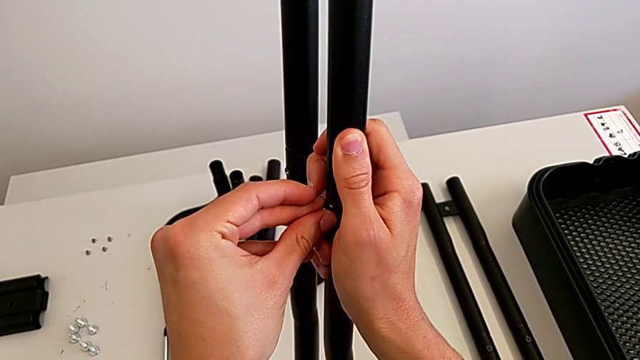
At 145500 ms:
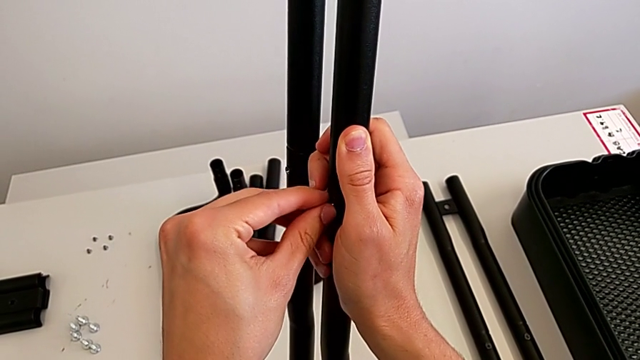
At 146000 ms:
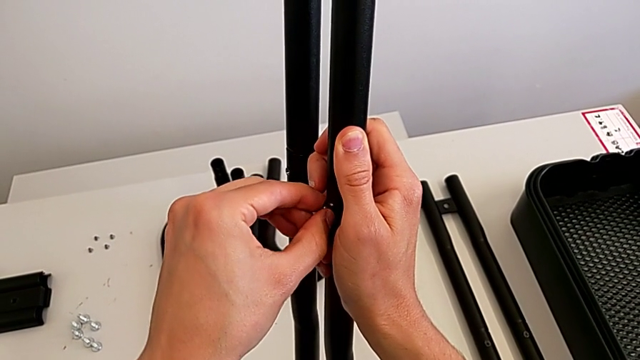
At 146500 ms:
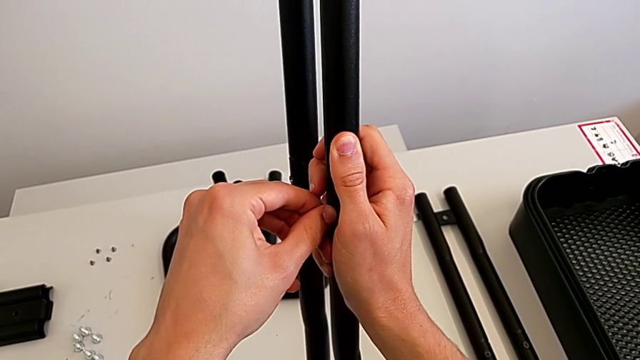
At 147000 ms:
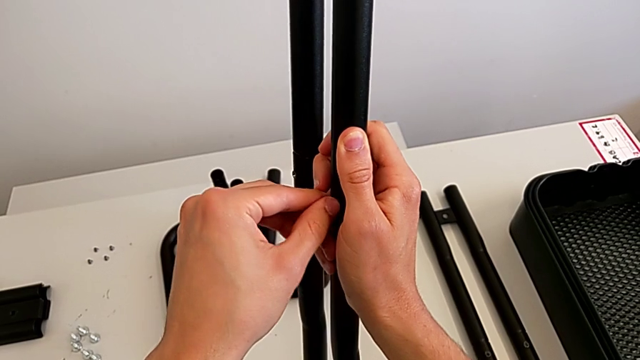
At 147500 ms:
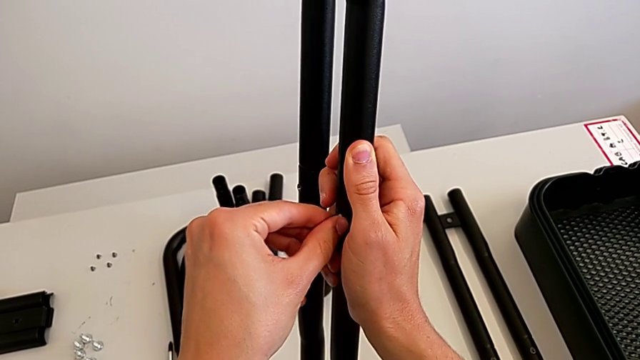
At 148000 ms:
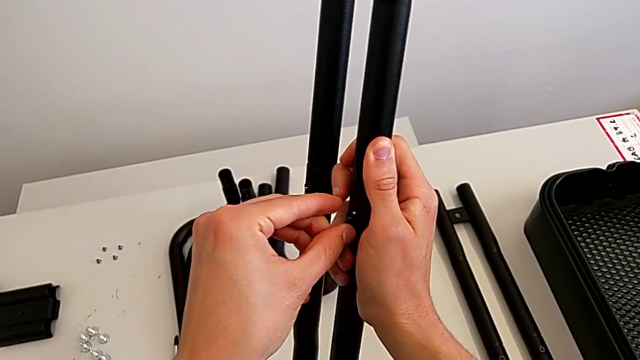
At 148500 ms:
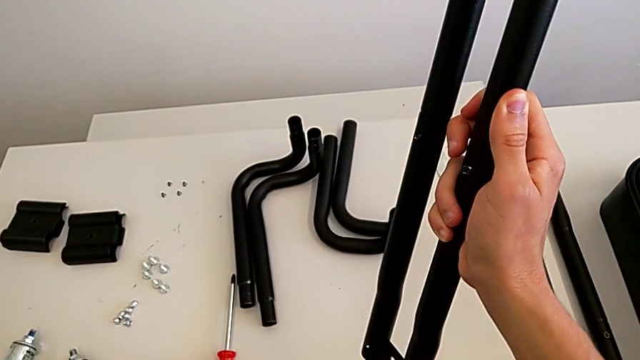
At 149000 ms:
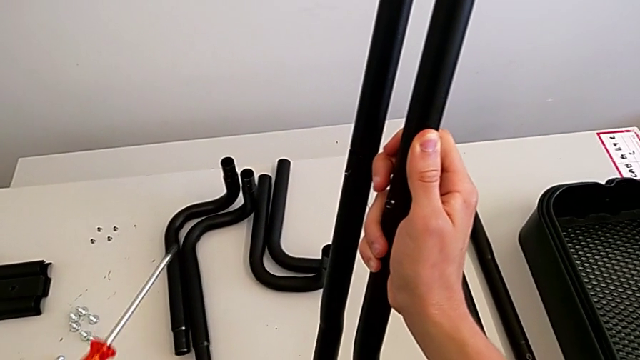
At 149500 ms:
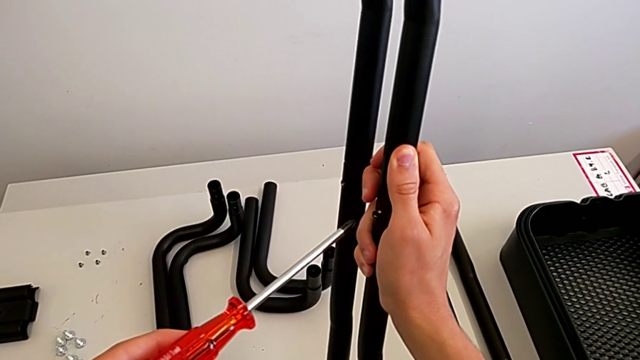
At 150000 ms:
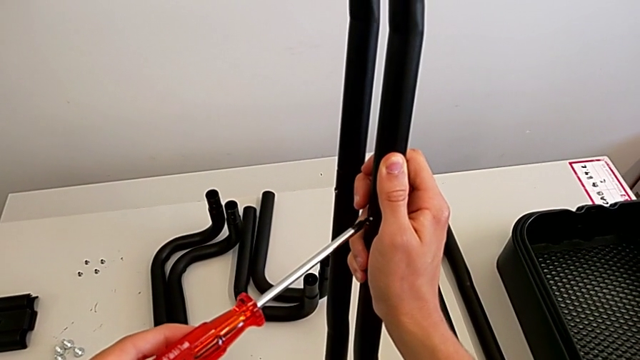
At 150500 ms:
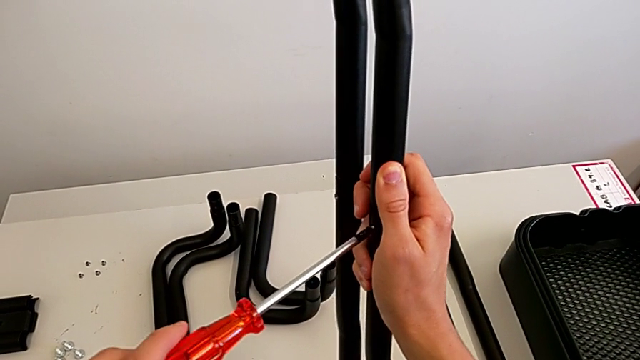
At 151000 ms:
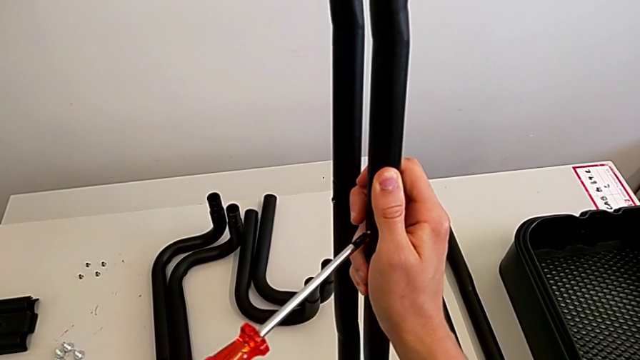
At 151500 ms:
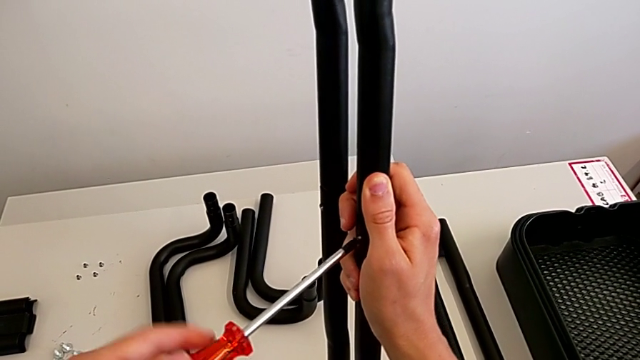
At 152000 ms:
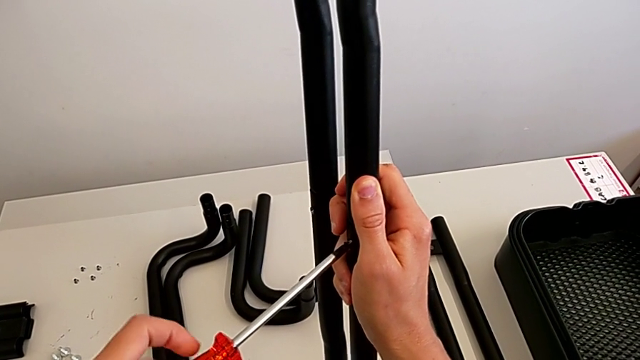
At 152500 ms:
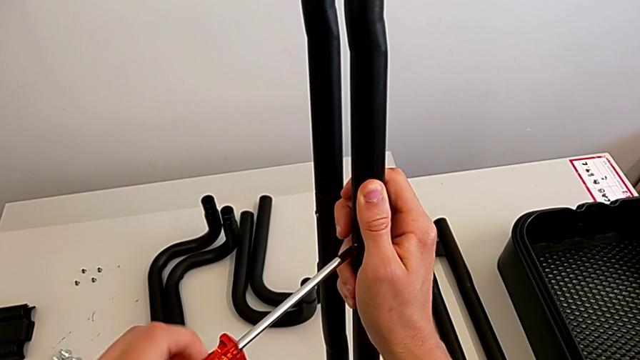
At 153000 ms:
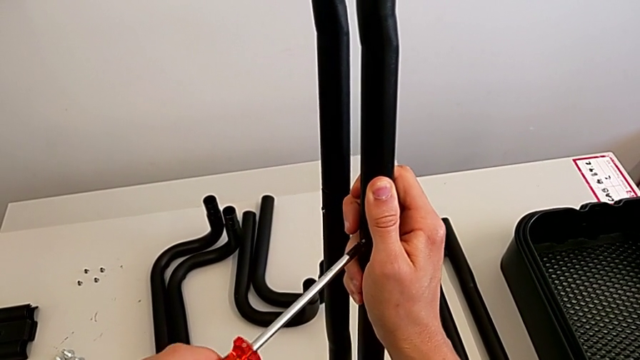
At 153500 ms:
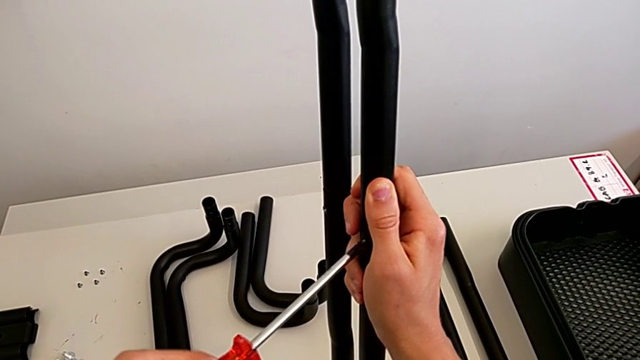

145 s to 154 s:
The camera wearer is assembling the black leg. They insert the bolt, grab the screwdriver, insert it and begin to screw the bolt.

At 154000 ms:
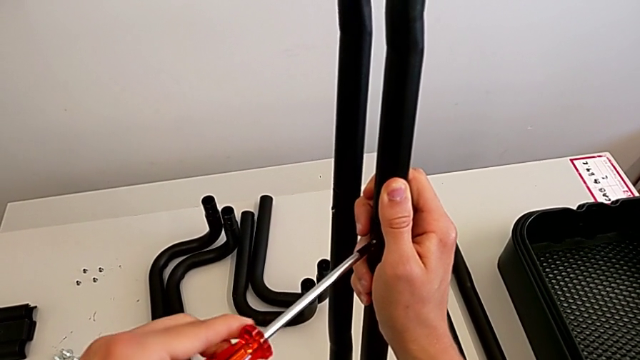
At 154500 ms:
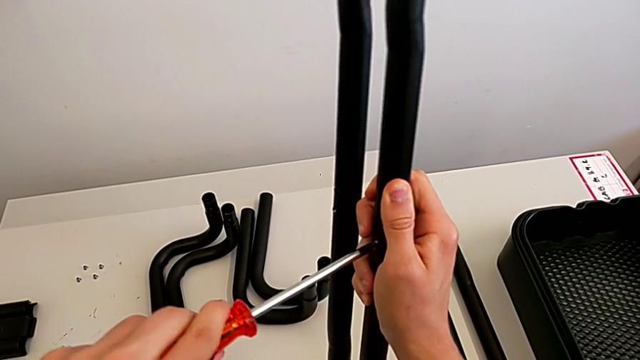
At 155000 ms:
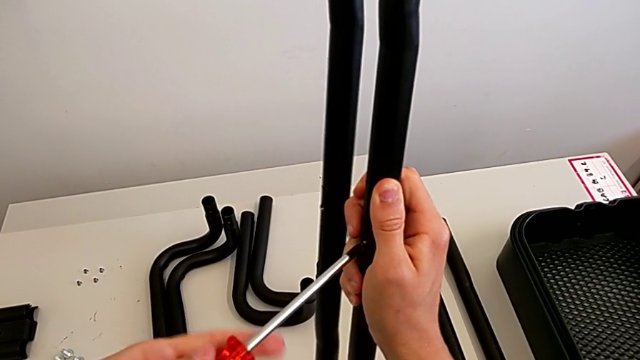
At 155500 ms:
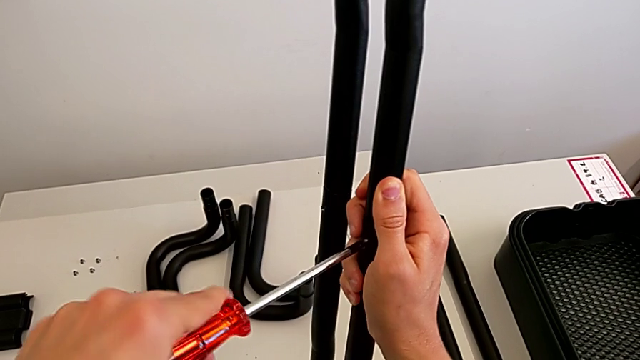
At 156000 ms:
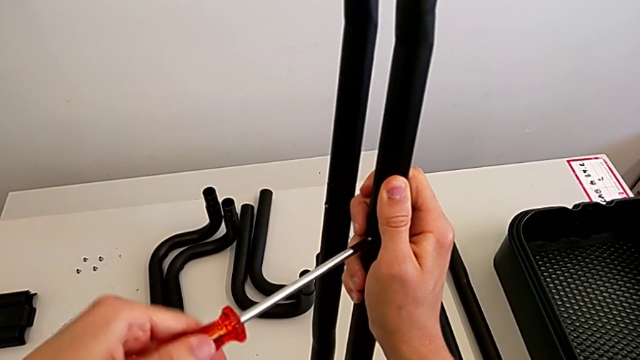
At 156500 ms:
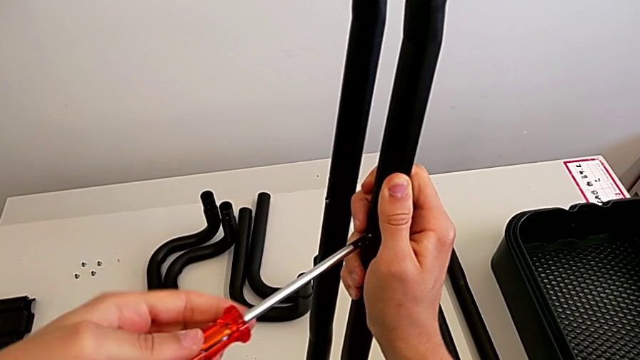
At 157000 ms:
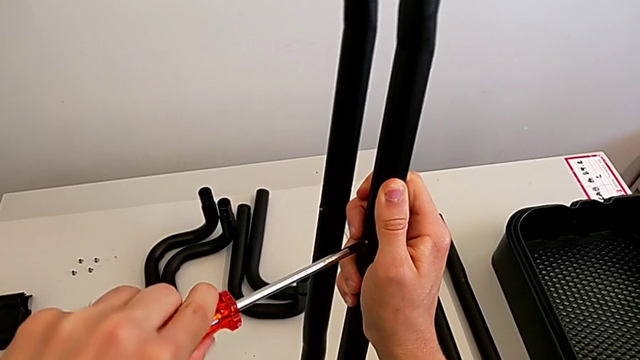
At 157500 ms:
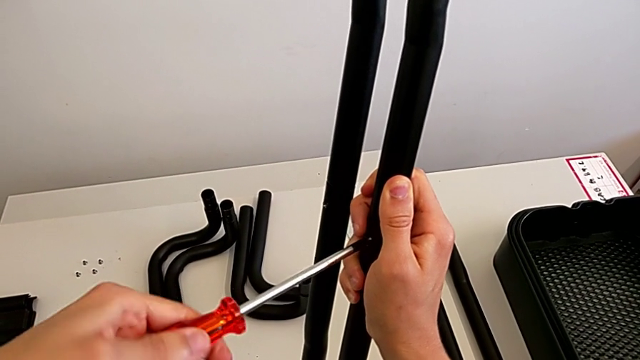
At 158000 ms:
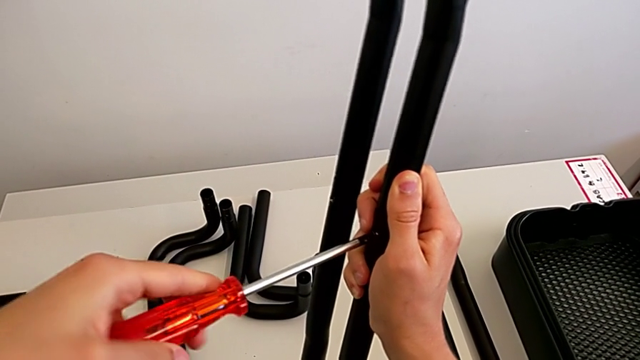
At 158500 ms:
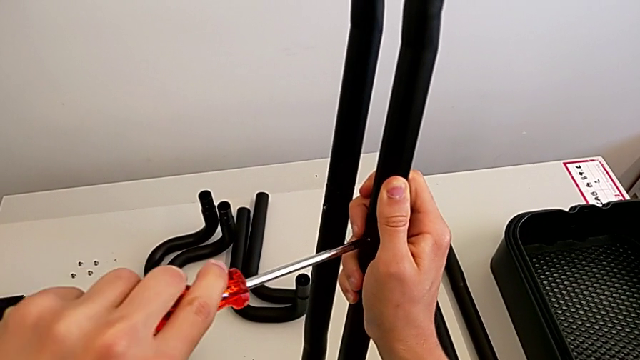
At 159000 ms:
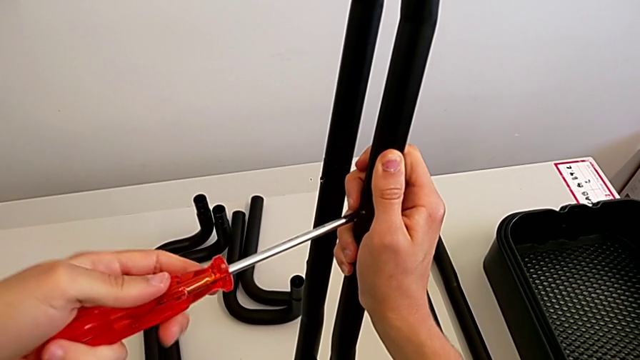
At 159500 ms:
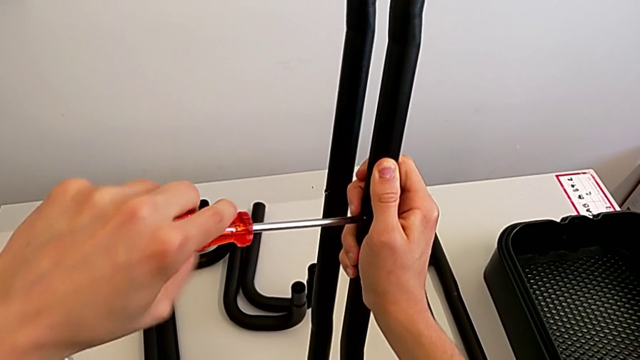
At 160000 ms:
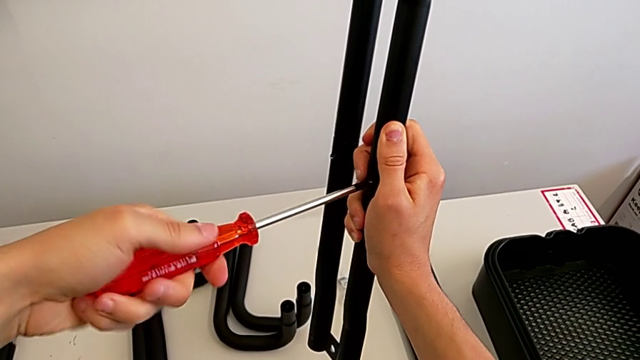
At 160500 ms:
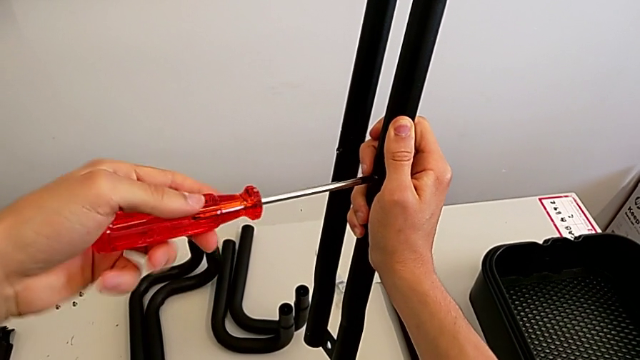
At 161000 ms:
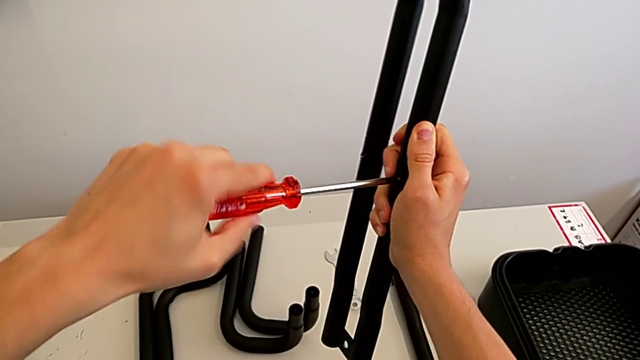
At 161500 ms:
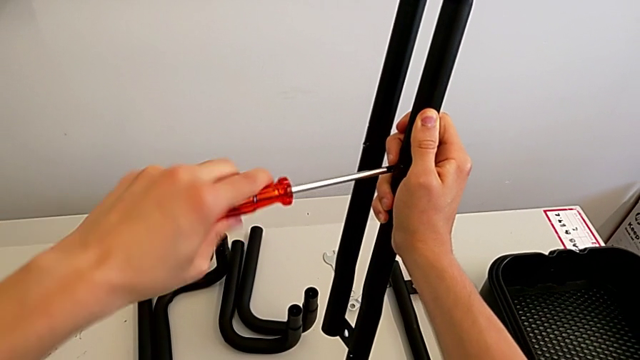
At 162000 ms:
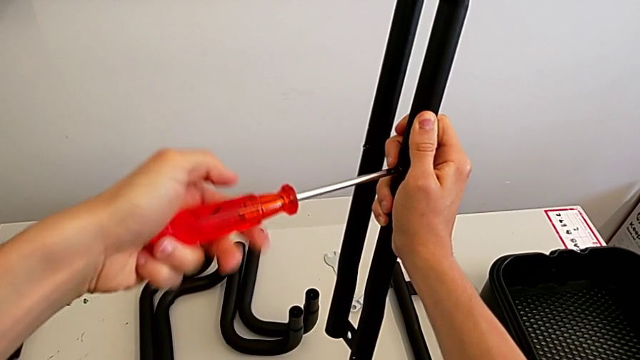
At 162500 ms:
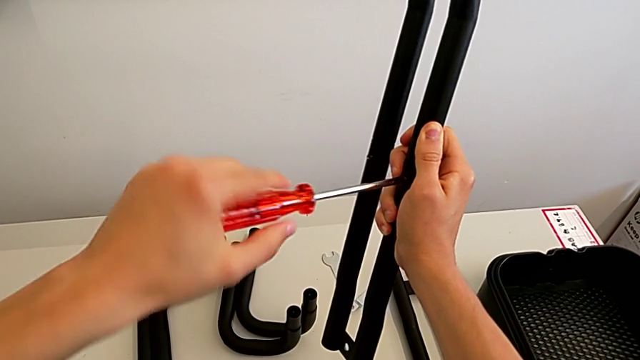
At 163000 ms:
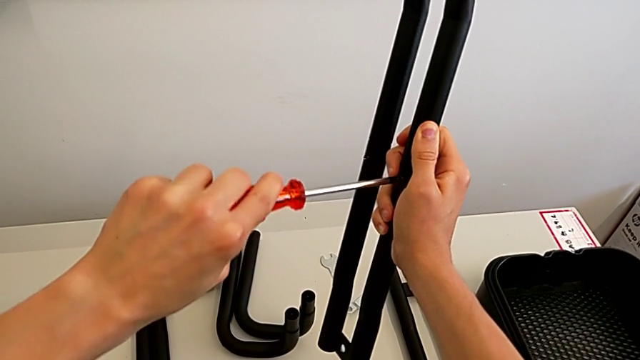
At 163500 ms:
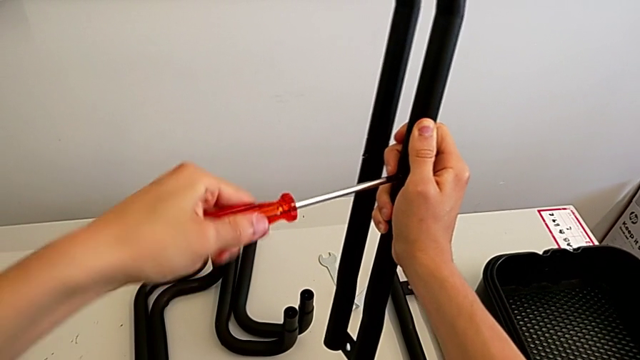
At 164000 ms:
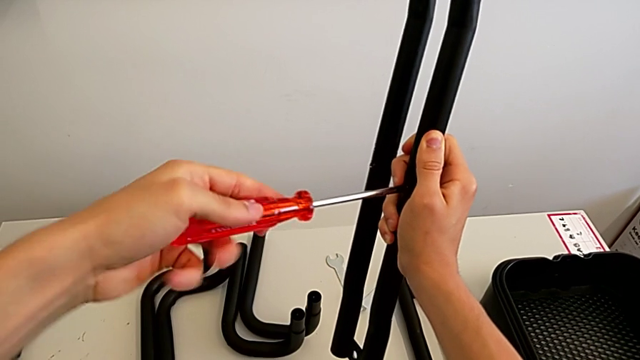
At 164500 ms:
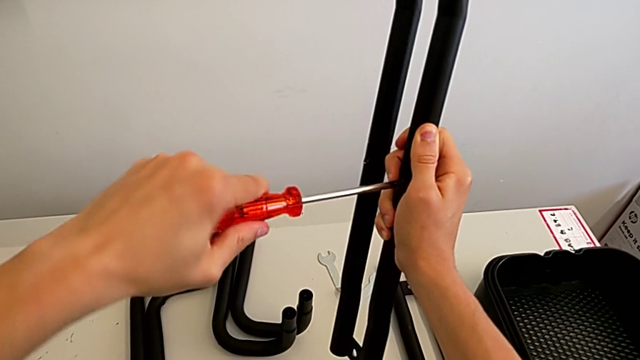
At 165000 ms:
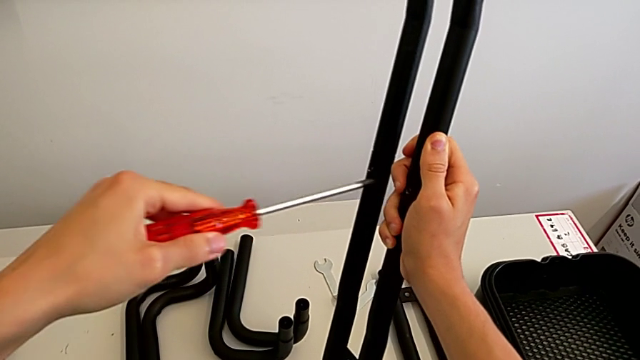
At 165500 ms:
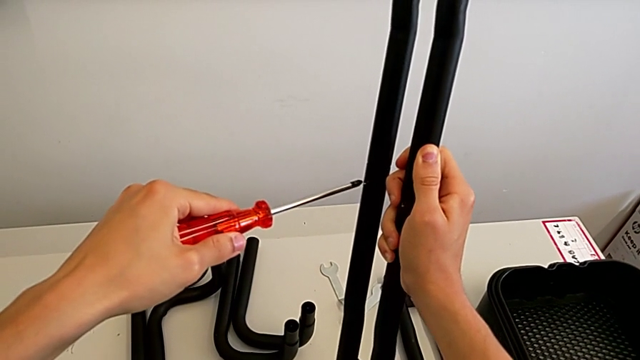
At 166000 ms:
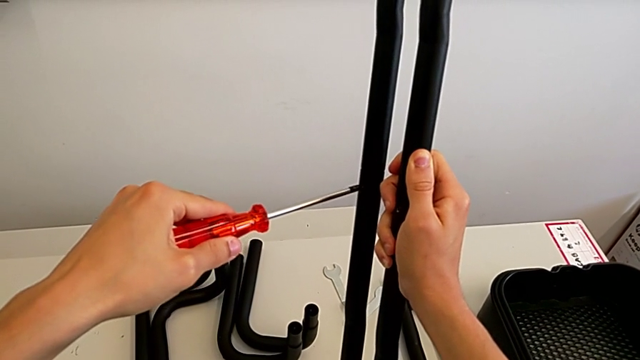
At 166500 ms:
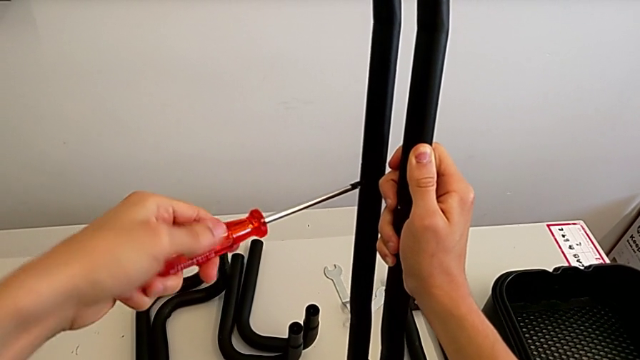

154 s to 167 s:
The camera wearer is assembling the black leg. They keep screwing the bolt and insert the screwdriver.
